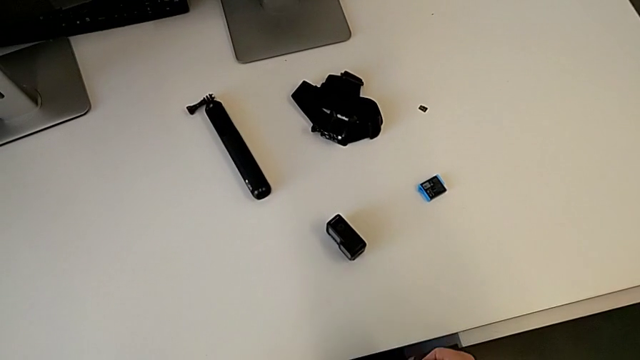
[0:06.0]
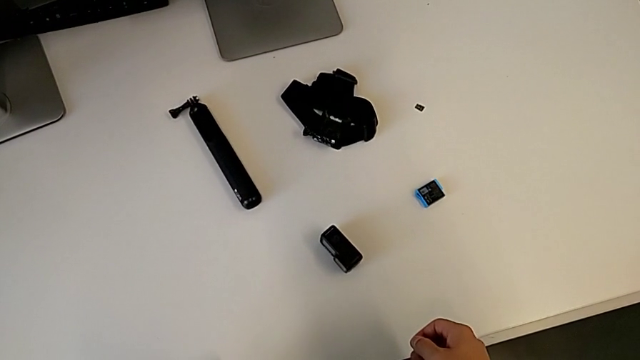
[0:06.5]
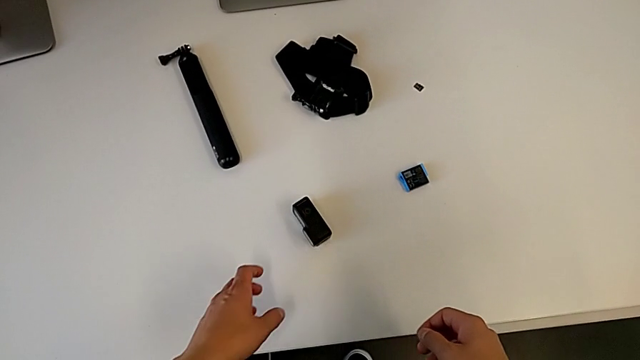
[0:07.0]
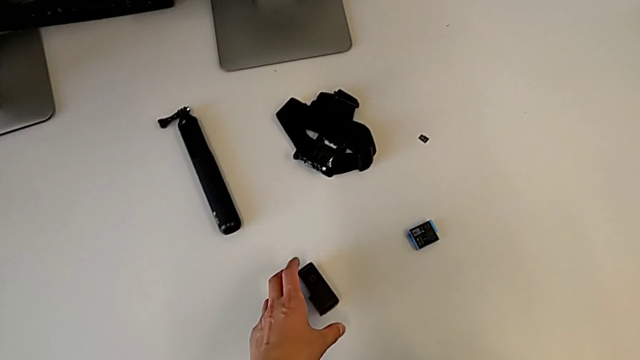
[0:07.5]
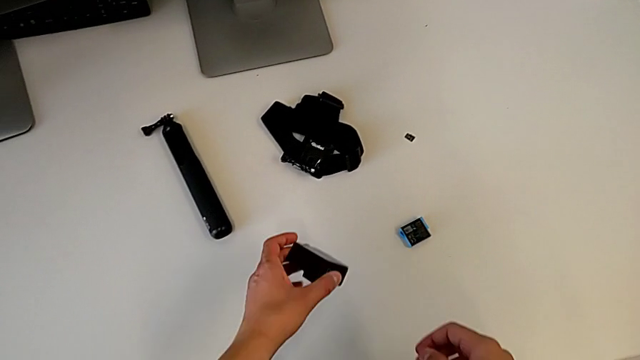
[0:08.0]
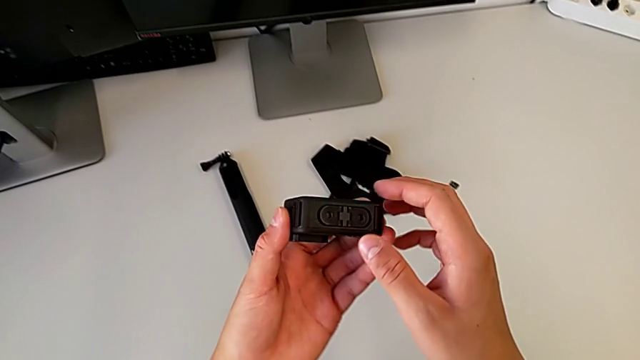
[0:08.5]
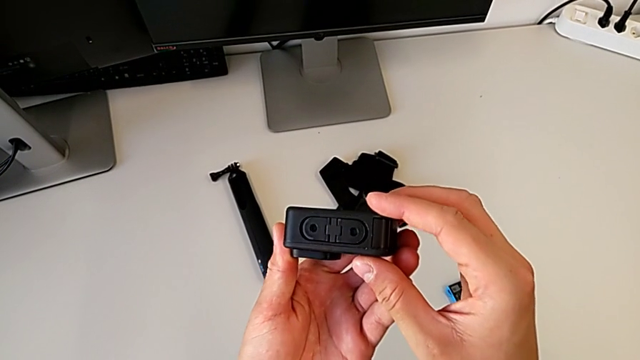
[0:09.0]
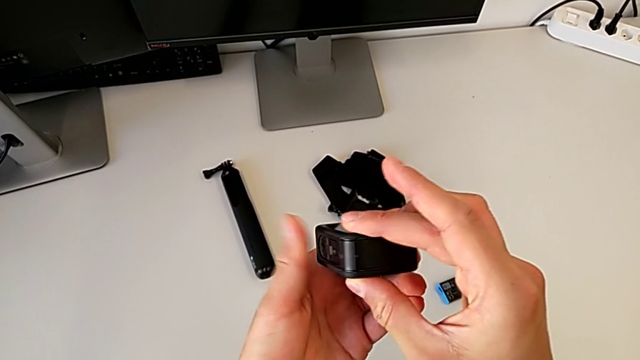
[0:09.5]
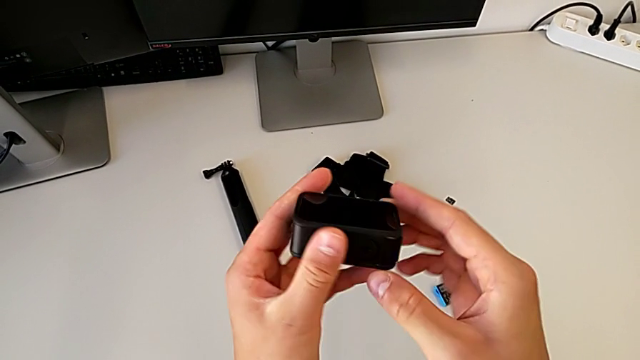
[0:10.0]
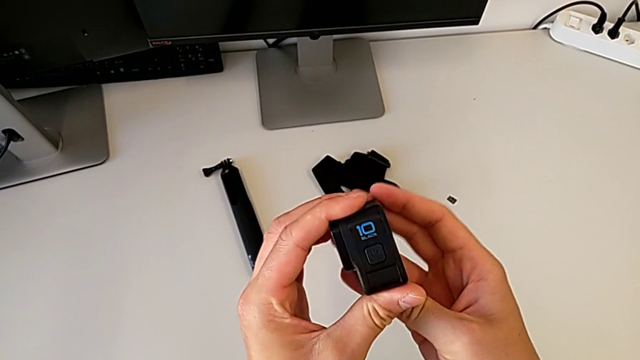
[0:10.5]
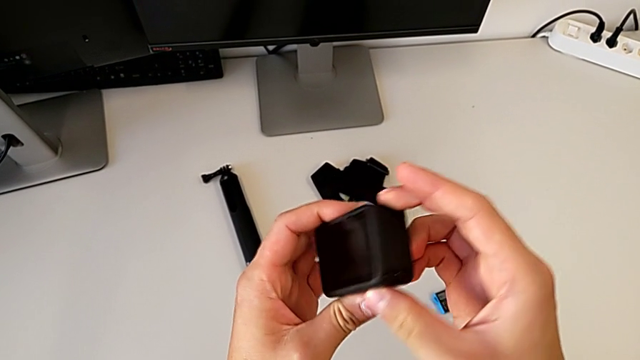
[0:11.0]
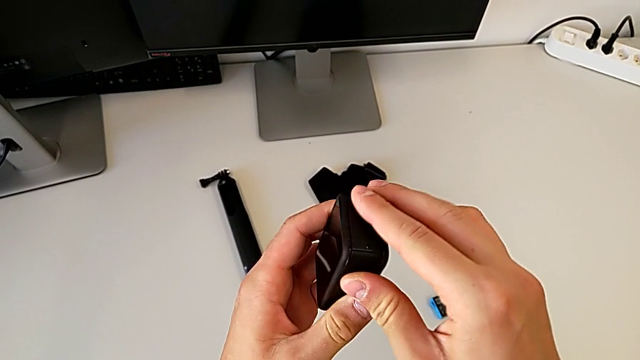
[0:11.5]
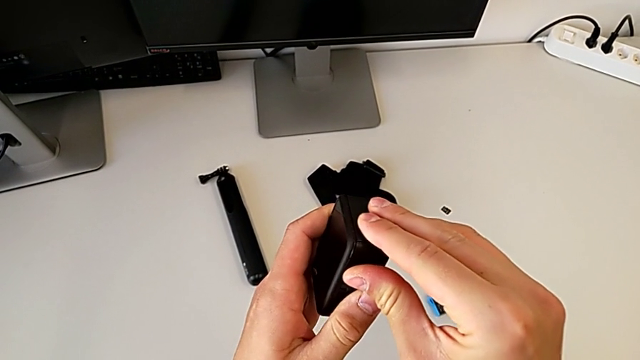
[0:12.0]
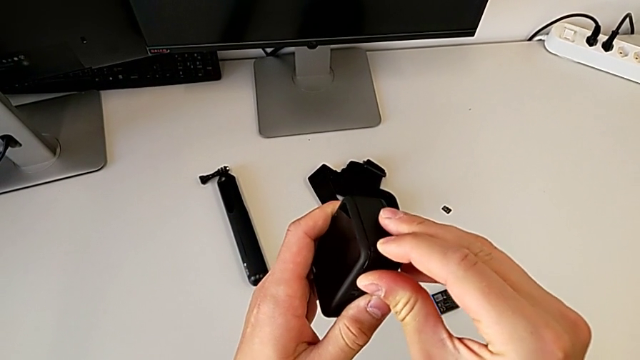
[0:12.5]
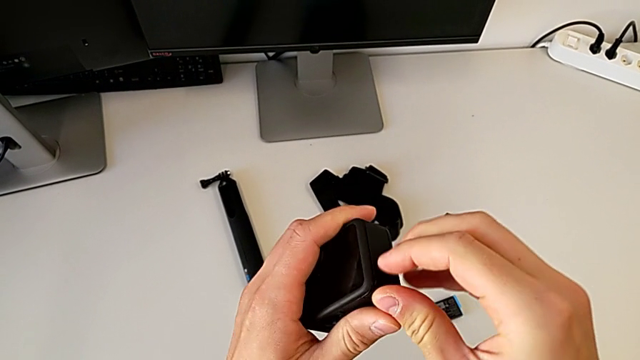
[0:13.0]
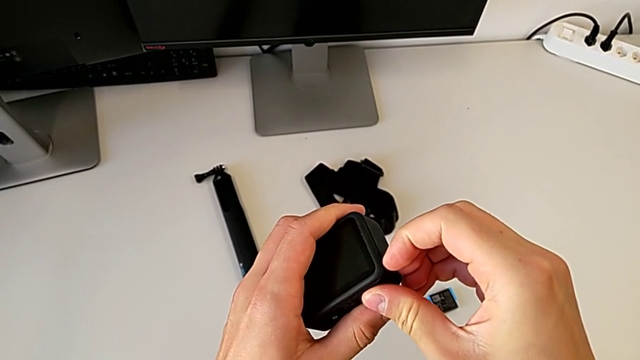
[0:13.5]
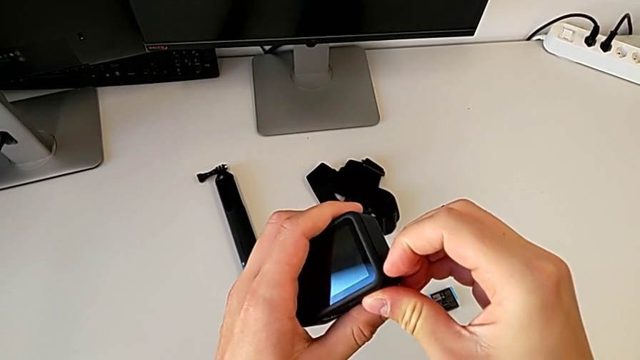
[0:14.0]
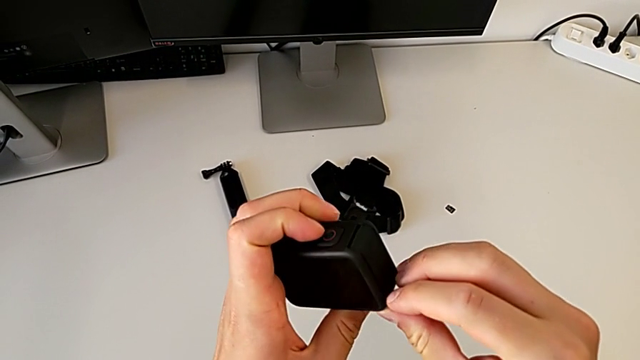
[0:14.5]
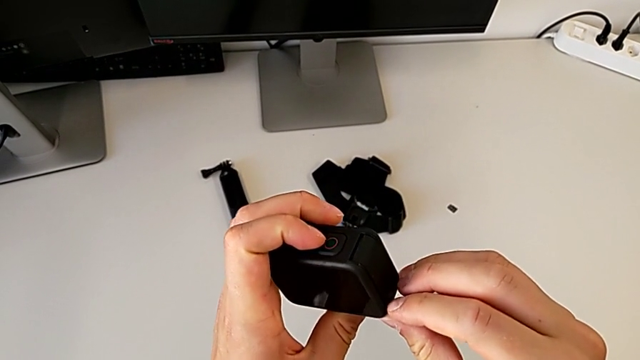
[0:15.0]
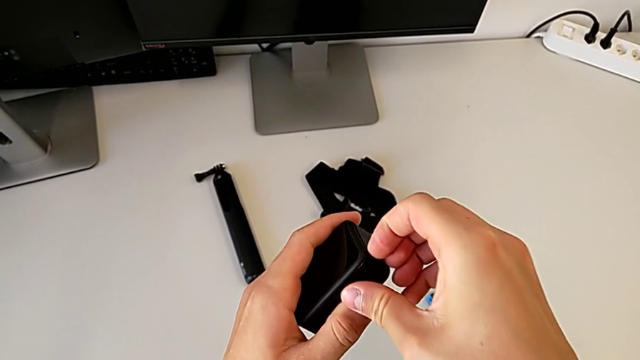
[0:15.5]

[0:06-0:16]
The camera wearer is exchanging the battery of the GoPro. They grab the GoPro, lift the first GoPro, inspect it and pull the battery door.

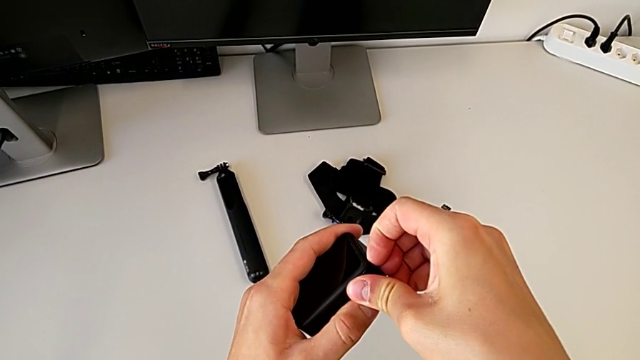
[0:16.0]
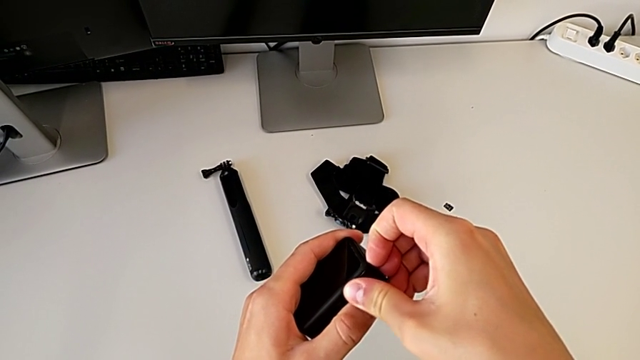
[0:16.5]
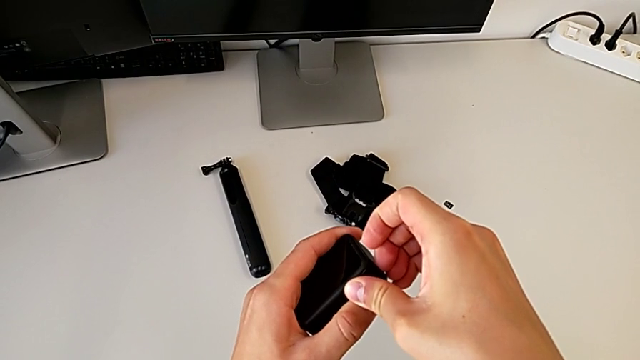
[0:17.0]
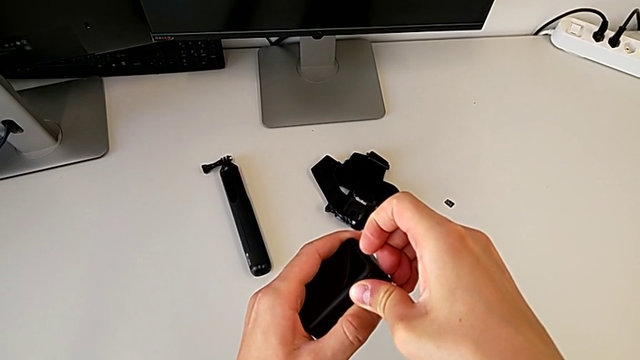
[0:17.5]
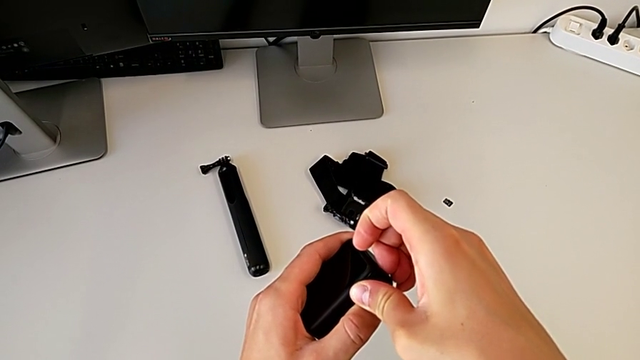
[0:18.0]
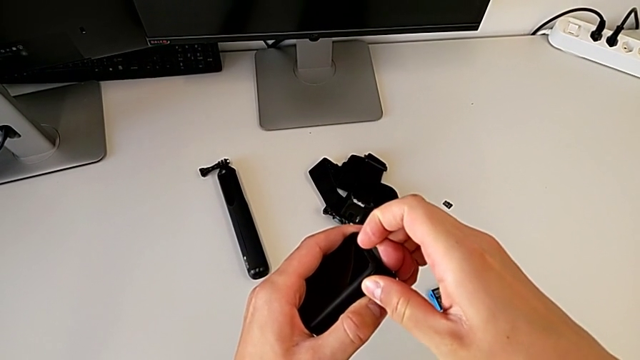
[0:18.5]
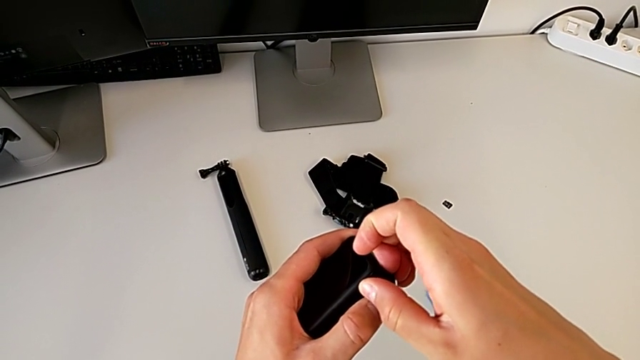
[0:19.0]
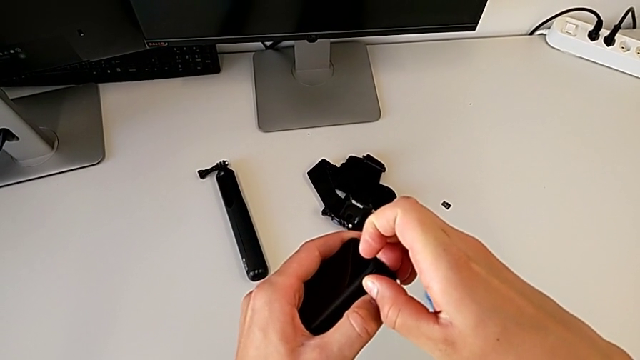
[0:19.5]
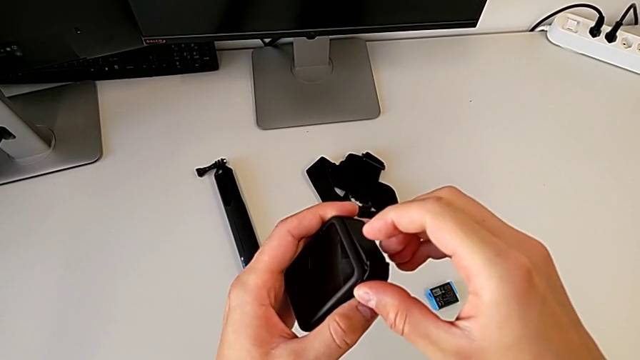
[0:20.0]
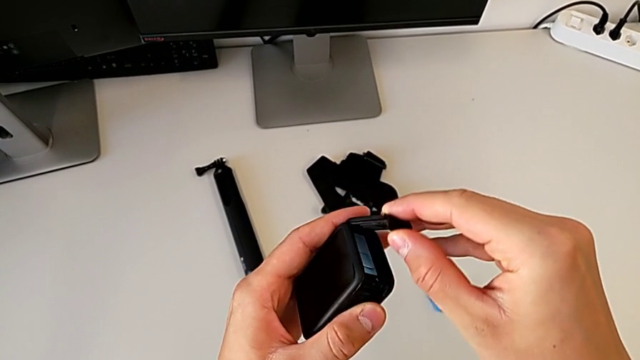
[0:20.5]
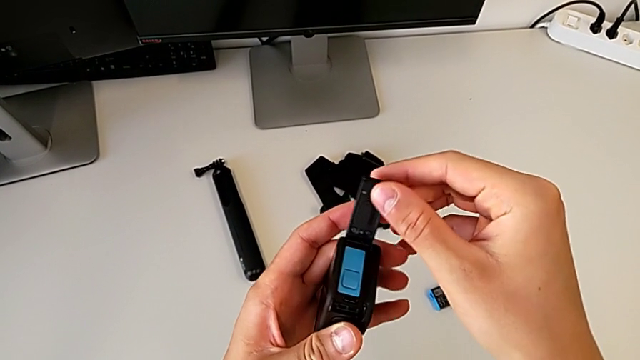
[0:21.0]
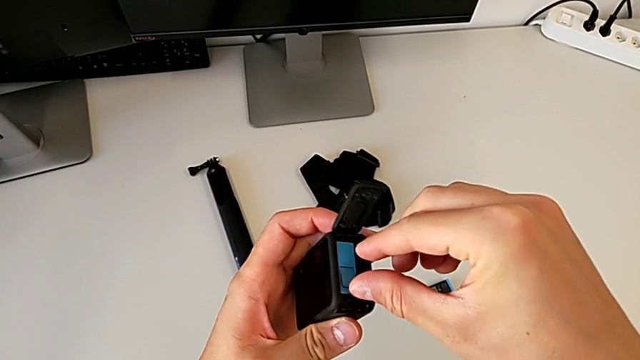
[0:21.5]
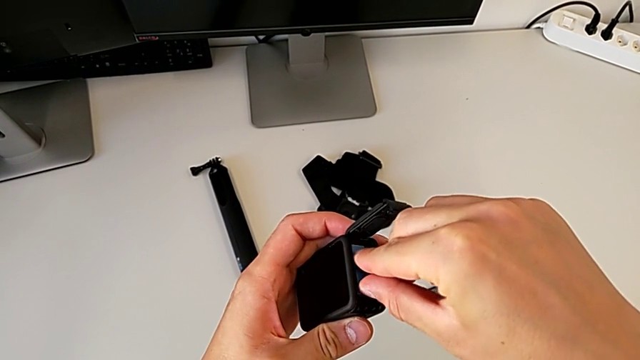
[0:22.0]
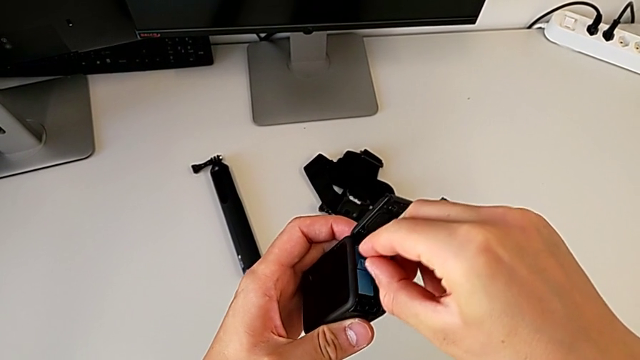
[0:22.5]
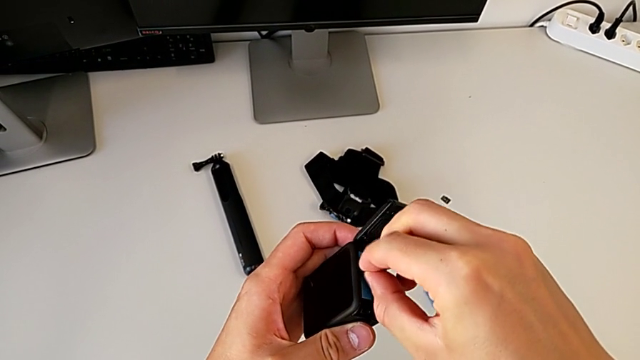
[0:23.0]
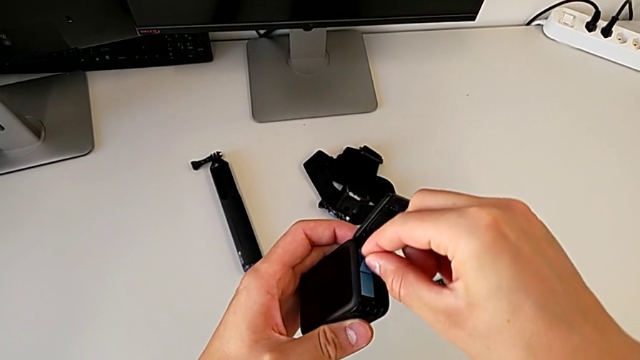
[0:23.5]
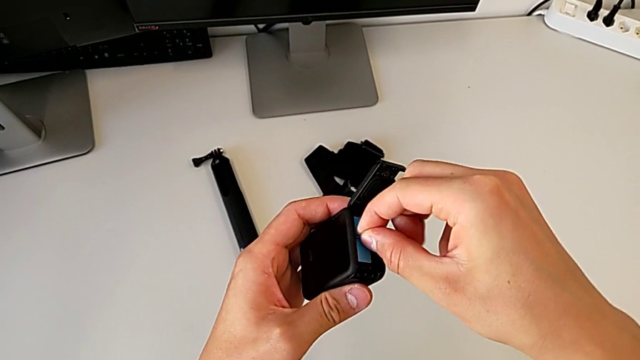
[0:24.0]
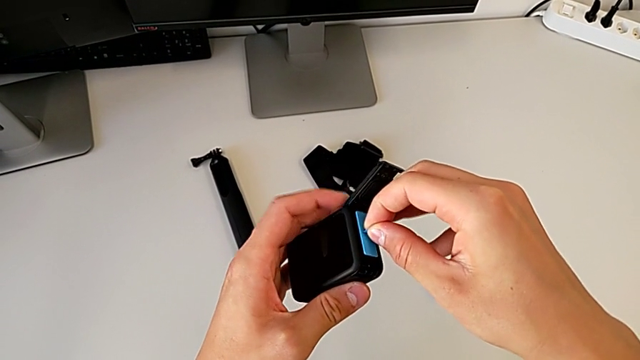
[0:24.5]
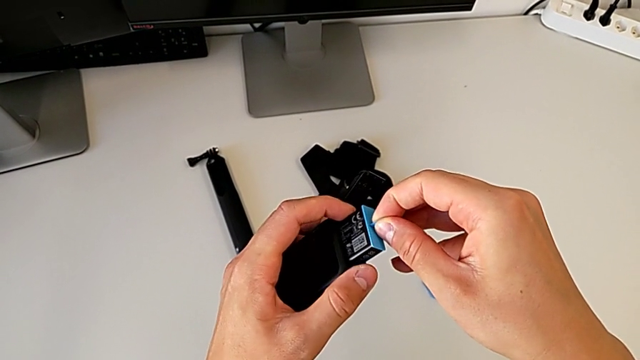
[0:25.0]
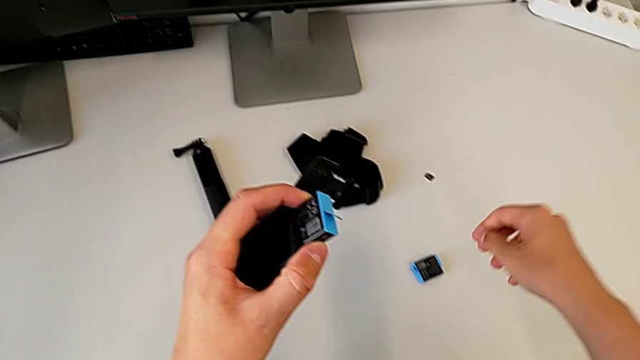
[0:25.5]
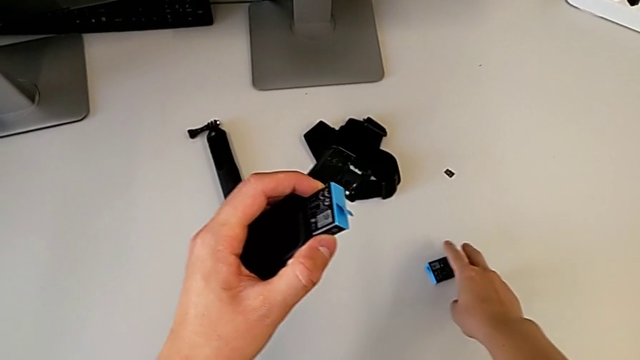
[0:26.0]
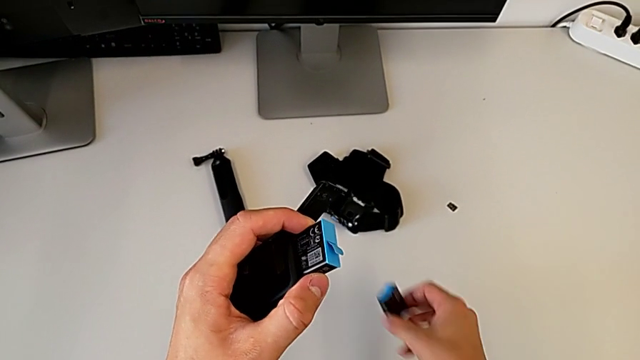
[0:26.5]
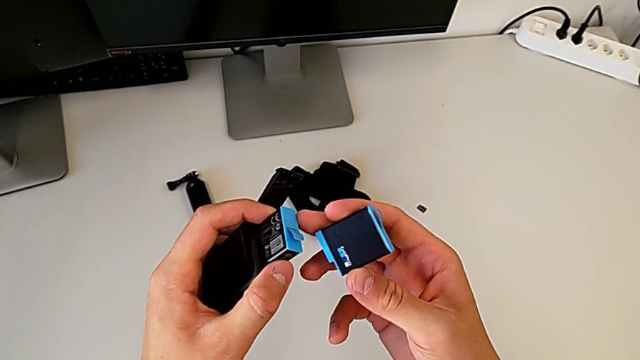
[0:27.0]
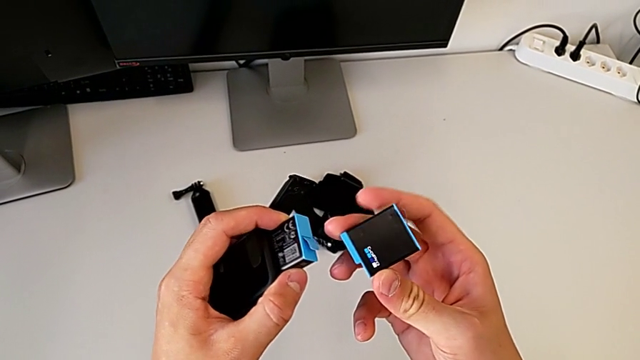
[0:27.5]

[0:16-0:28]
The camera wearer is exchanging the battery of the GoPro. They push the battery door, open it, pull the battery and grab the new battery.
